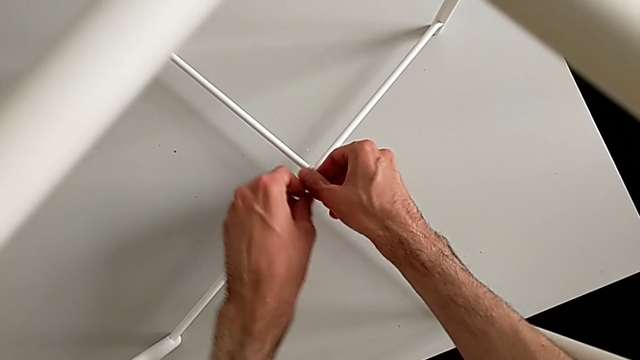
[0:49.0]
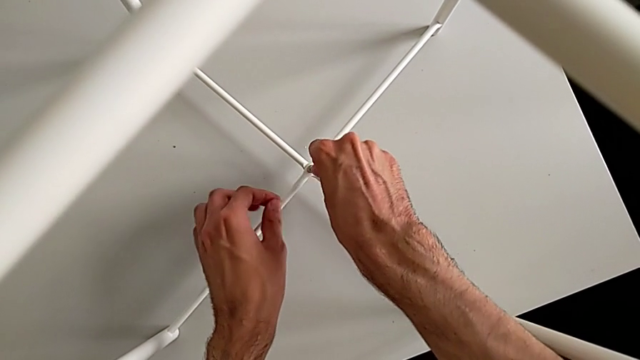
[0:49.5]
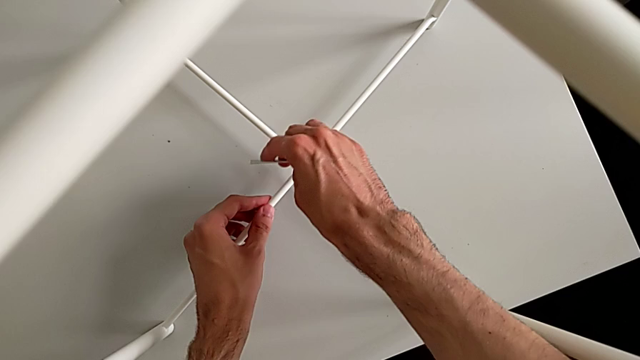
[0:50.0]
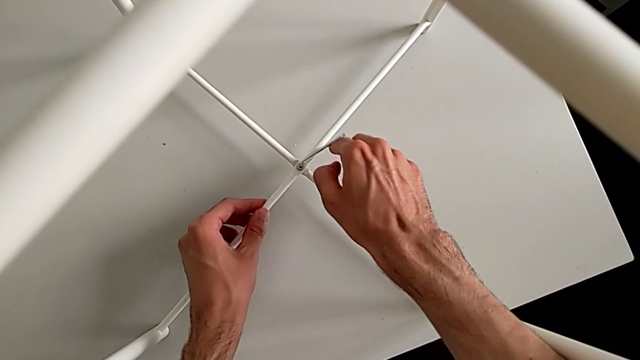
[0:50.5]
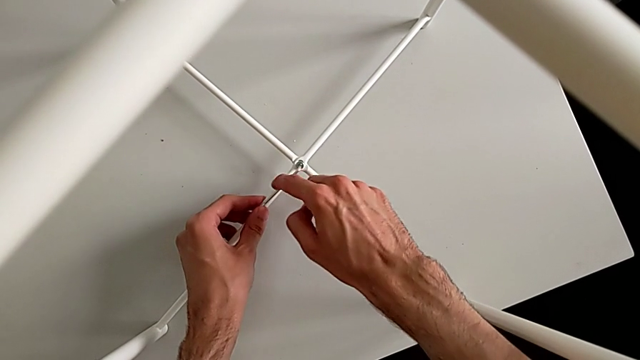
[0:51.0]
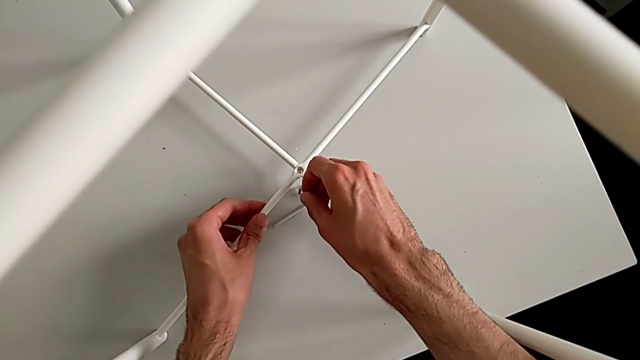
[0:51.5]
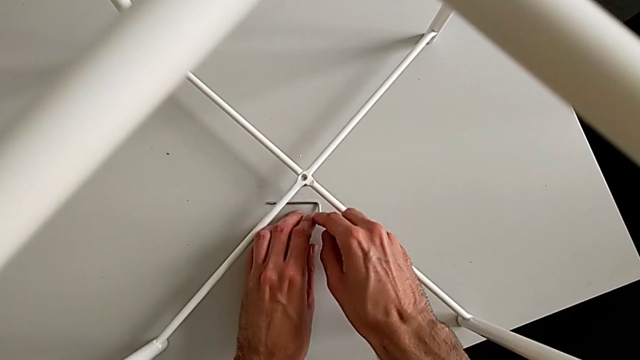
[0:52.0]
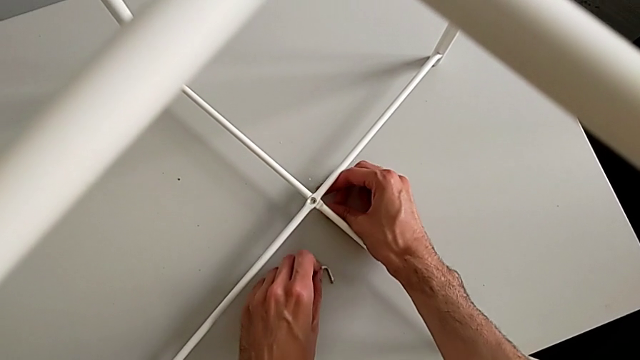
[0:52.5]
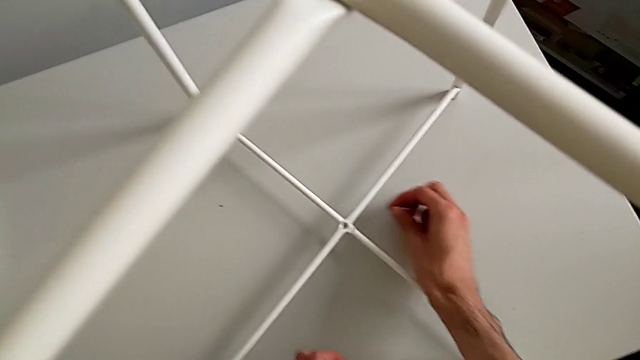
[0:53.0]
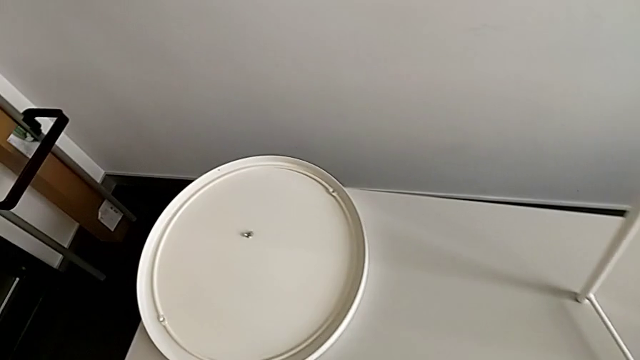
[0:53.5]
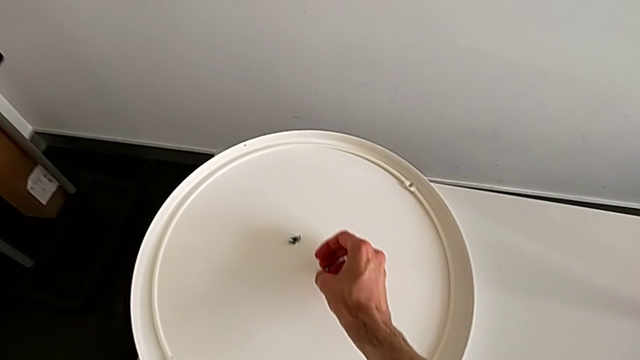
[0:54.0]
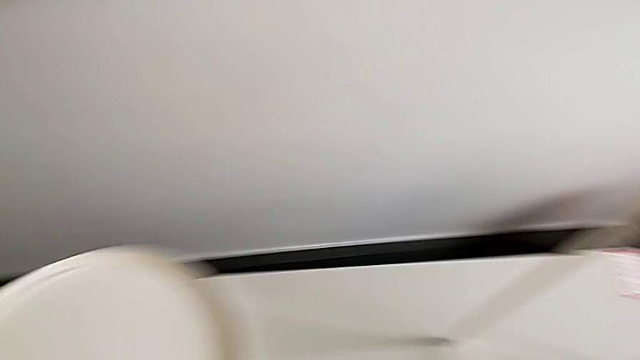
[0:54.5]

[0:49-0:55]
The camera wearer is unscrewing the bottom hex socket head of the legs. They unscrew the hex socket head, wrongly drop the Allen wrench and the hex socket head, grab it and place it.

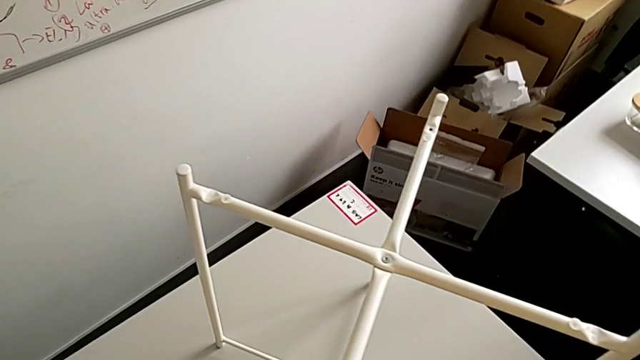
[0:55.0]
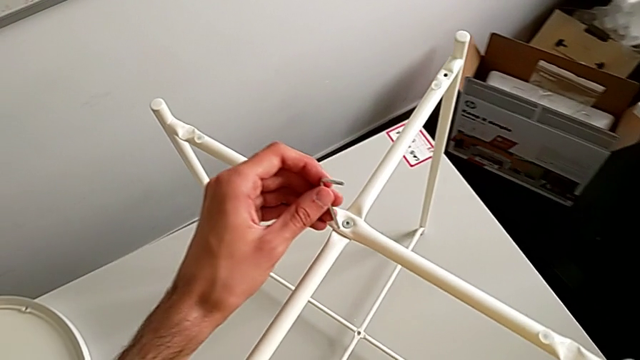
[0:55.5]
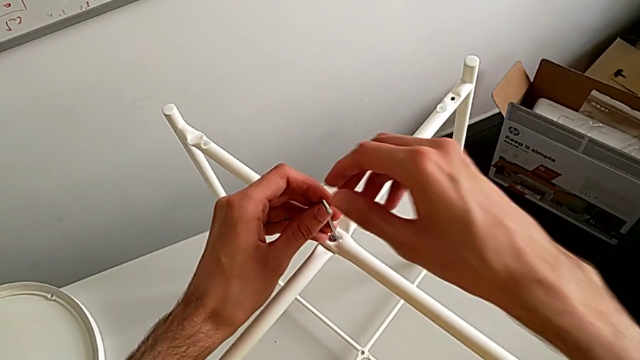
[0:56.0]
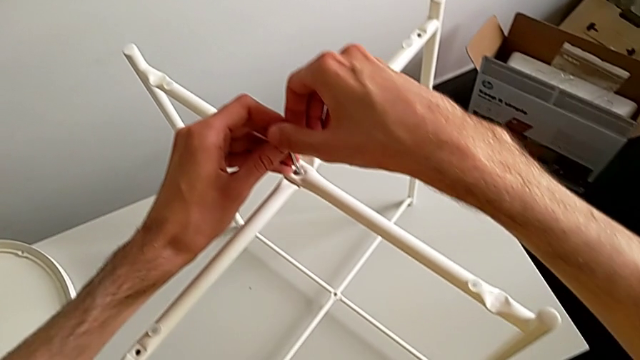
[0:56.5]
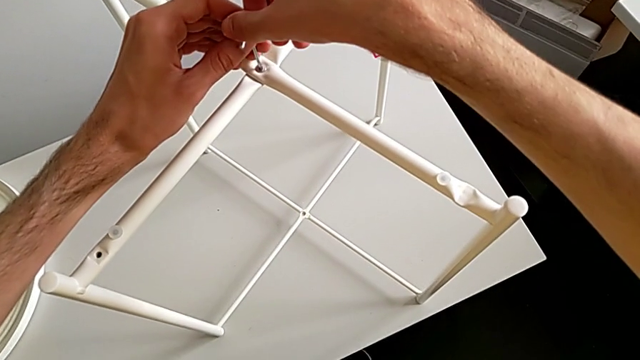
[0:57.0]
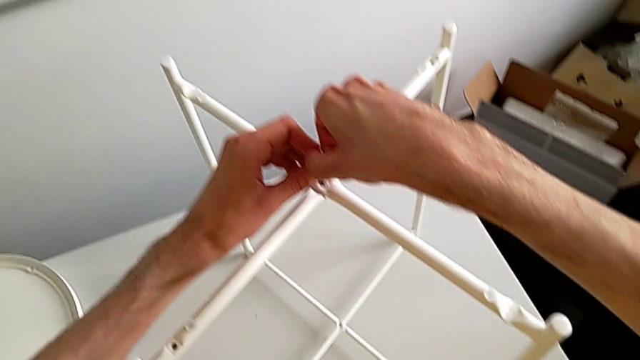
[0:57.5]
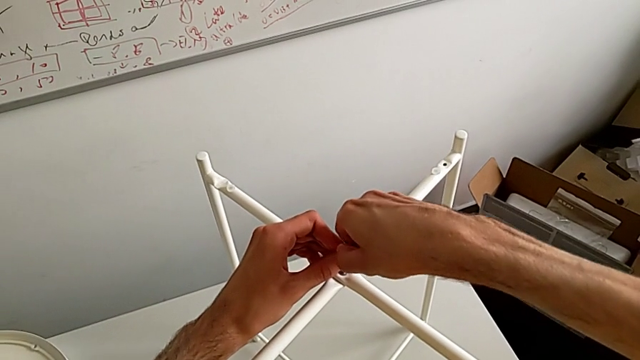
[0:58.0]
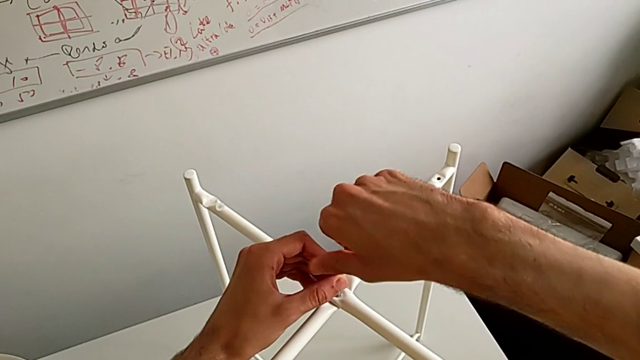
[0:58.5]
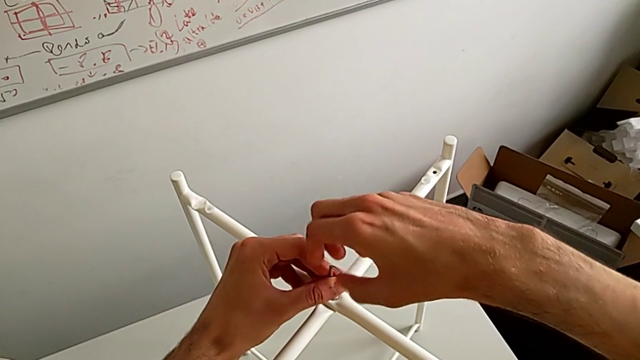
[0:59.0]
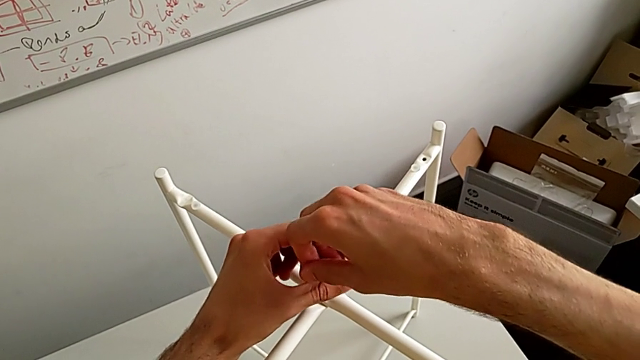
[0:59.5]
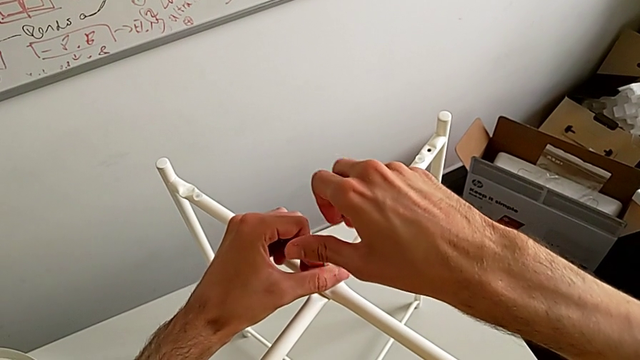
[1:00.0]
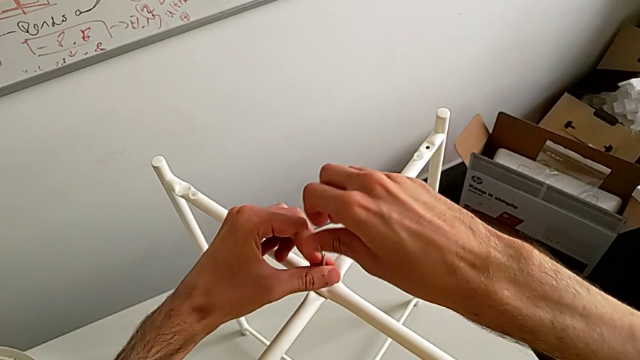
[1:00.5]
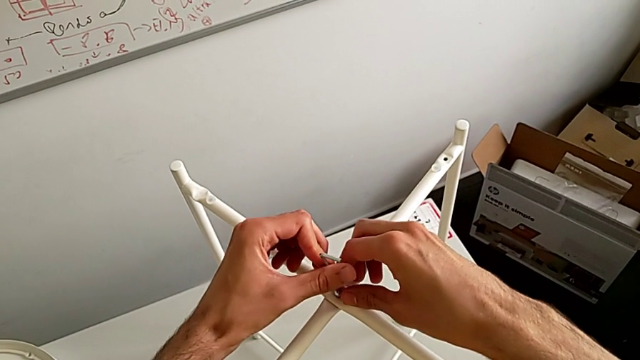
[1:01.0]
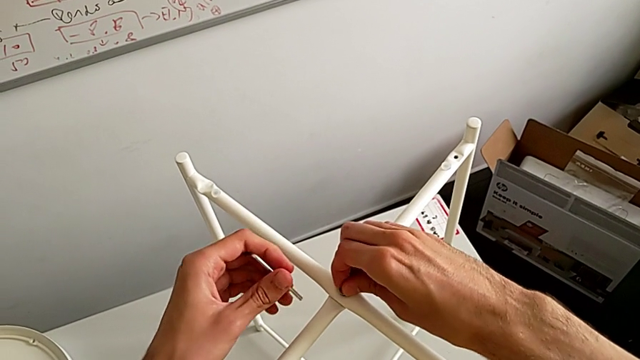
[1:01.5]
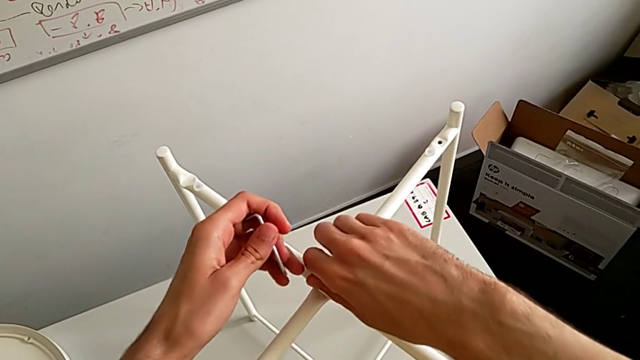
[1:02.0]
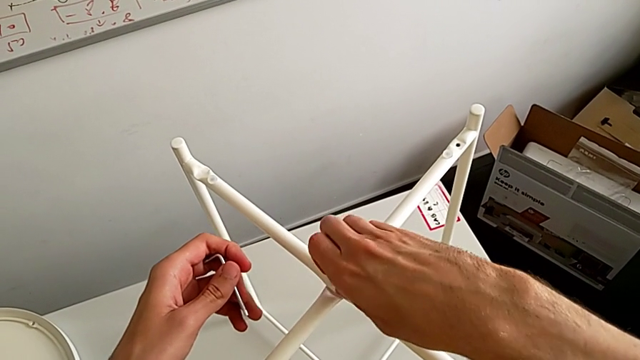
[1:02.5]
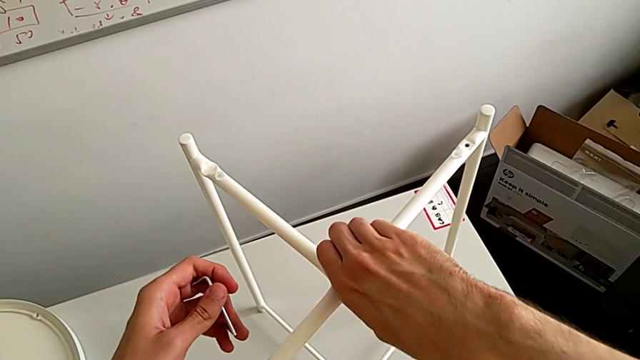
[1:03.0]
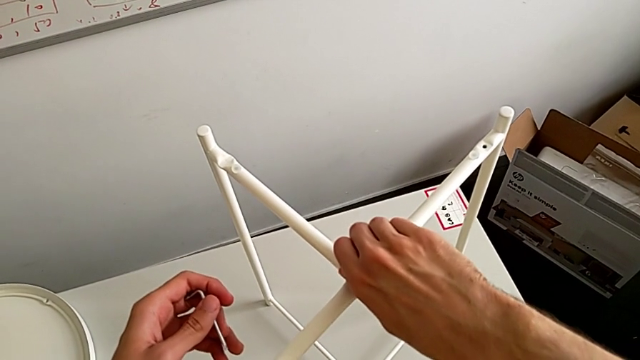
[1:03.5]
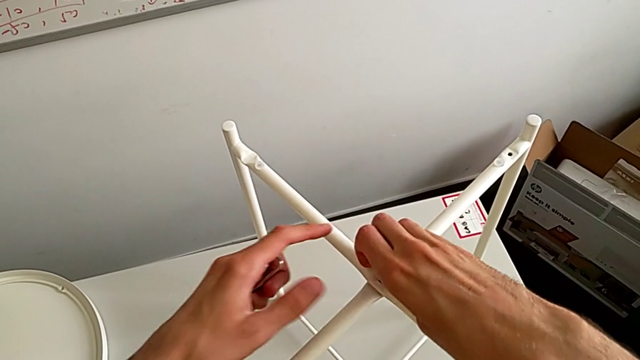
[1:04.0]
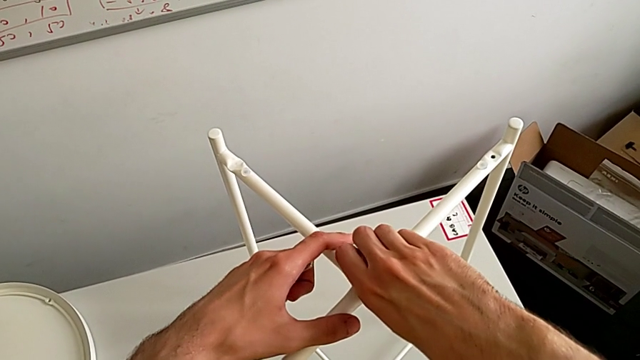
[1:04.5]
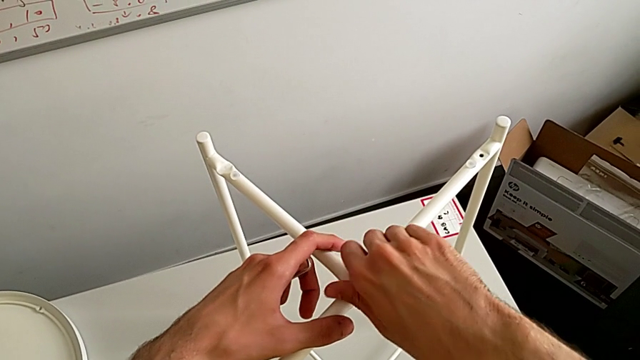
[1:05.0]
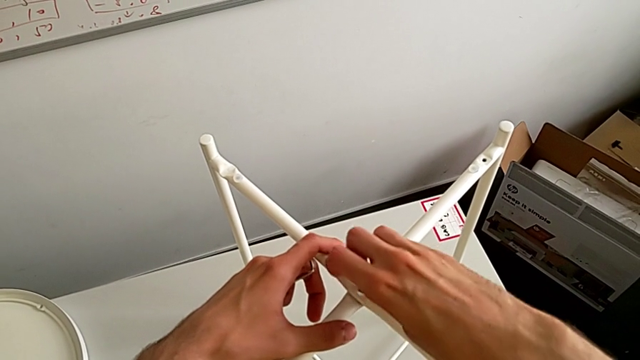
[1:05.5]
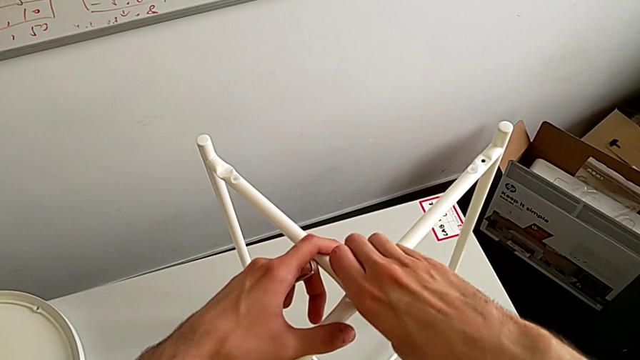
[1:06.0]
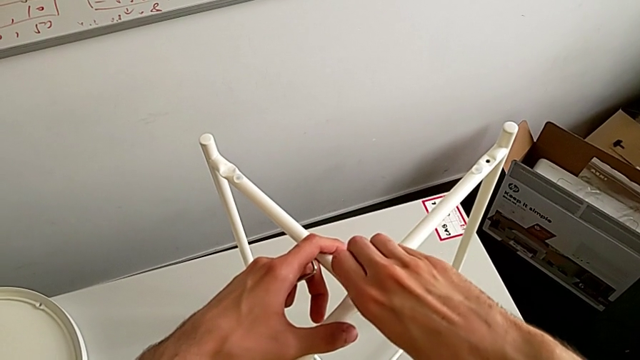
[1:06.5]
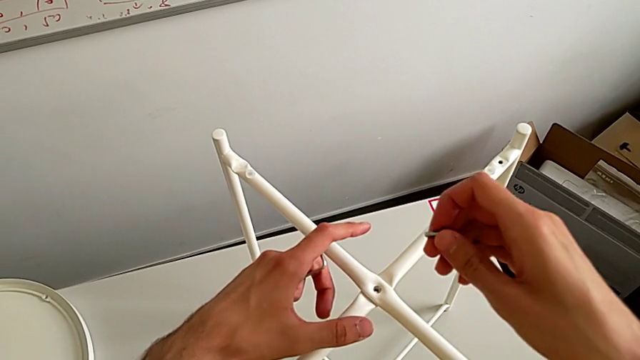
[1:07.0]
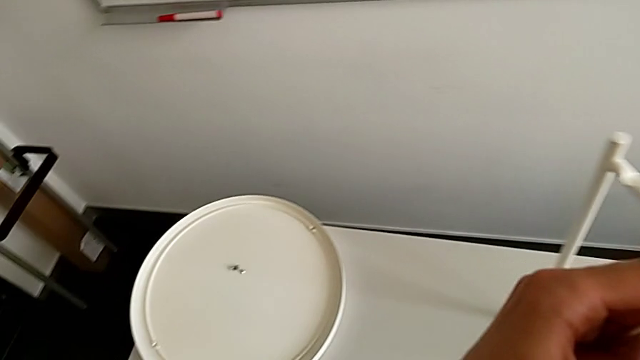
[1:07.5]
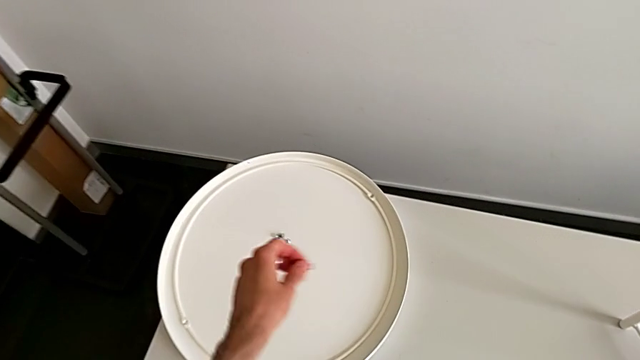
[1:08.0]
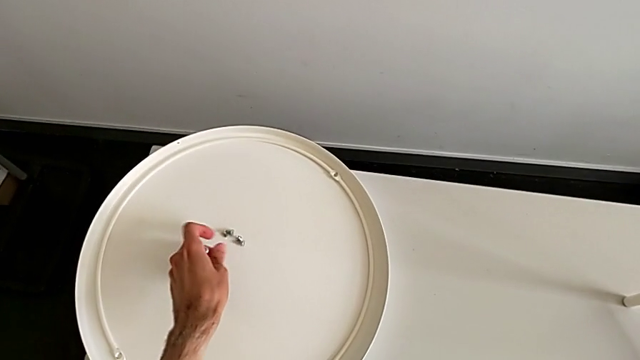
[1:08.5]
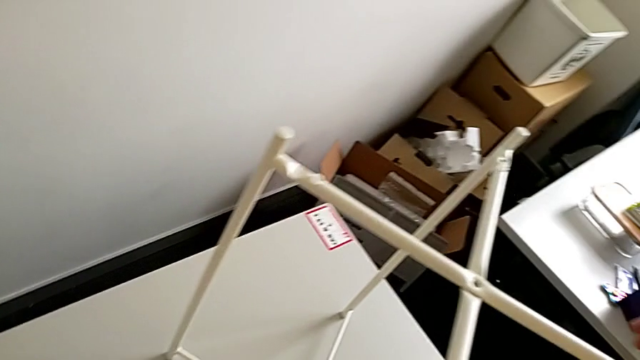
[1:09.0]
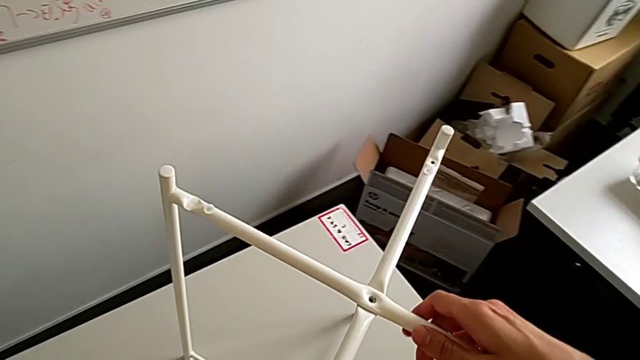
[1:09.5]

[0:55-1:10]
The camera wearer unscrews the top hex socket head of the legs. They approach the hex socket head, insert the Allen wrench, unscrew the hex socket head, withdraw the Allen wrench, unscrew the top hex socket head, disassemble it, place the hex socket head and place the Allen wrench.
